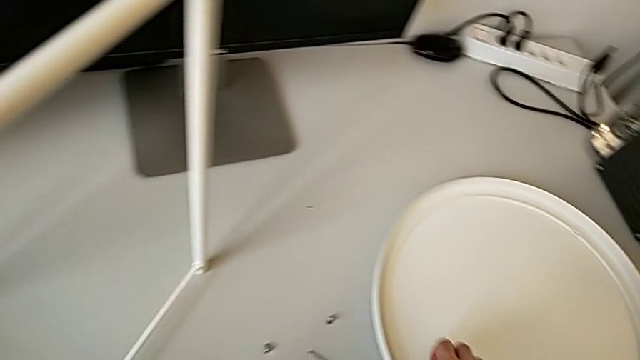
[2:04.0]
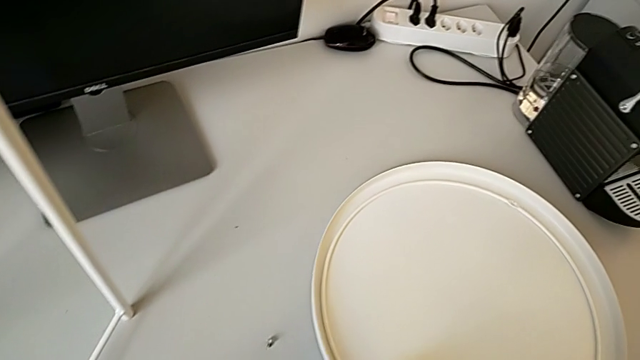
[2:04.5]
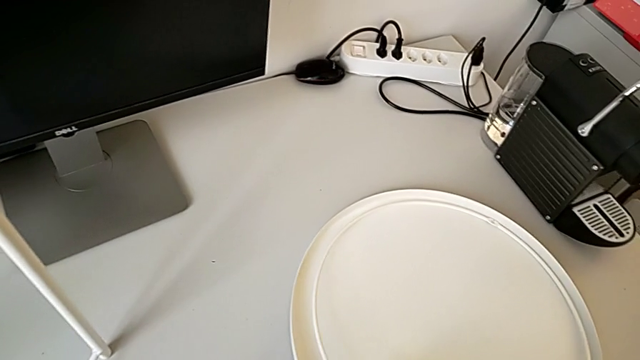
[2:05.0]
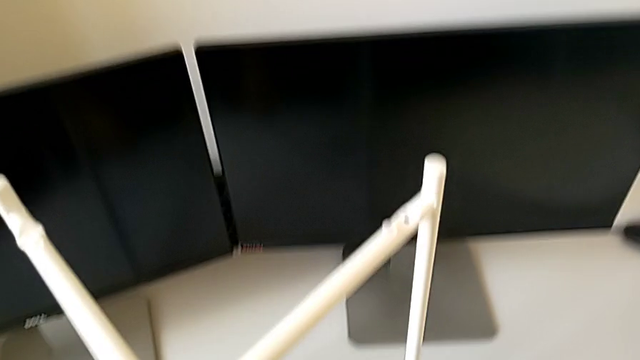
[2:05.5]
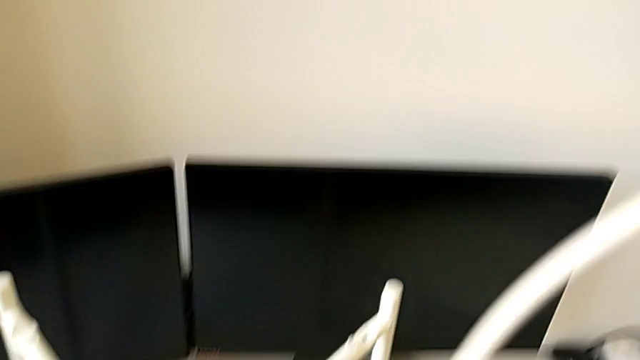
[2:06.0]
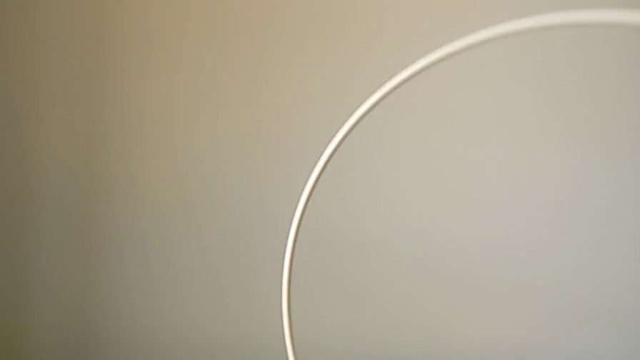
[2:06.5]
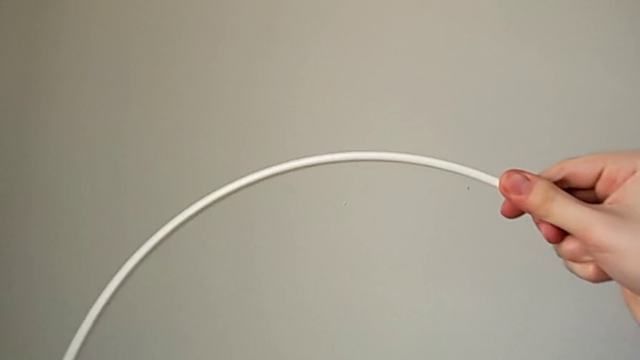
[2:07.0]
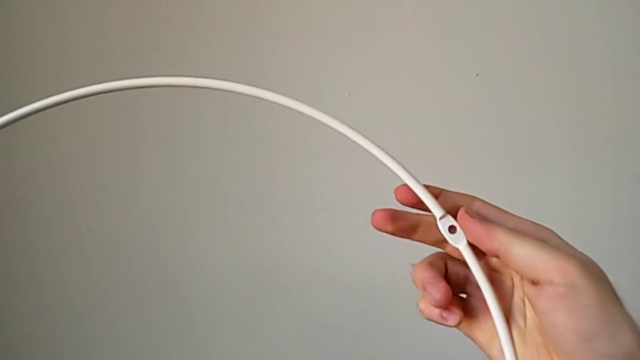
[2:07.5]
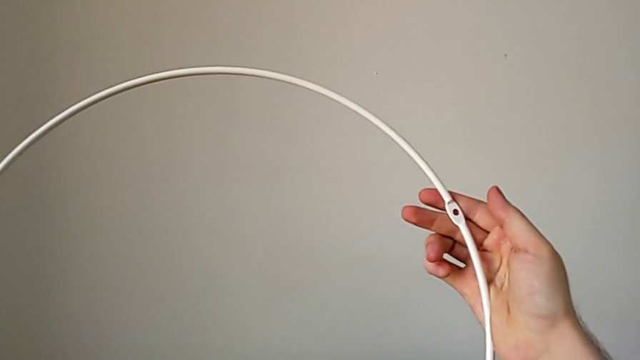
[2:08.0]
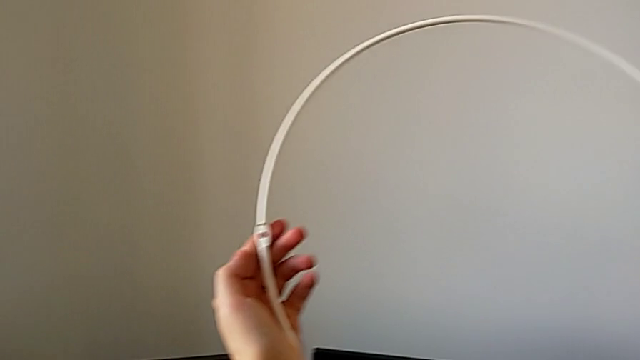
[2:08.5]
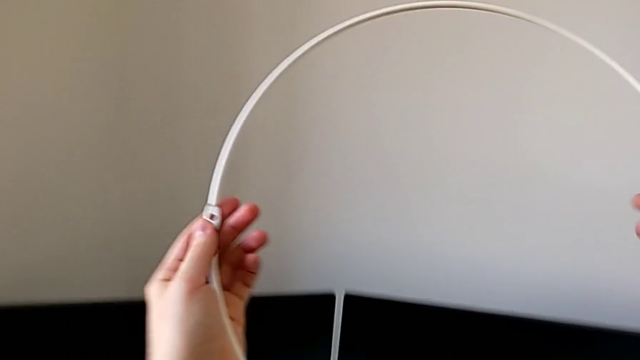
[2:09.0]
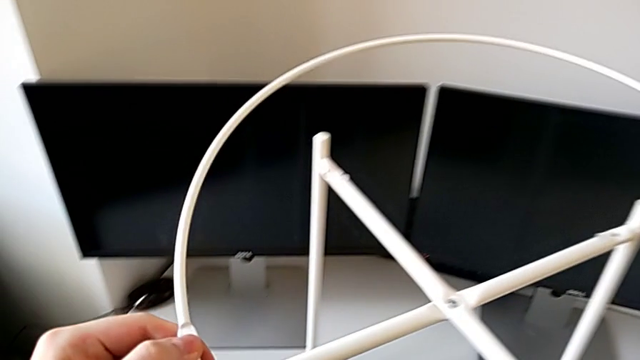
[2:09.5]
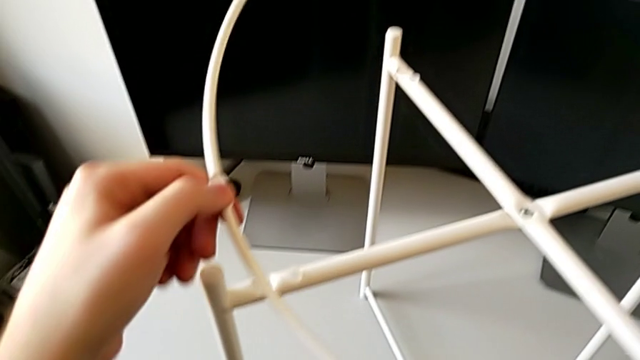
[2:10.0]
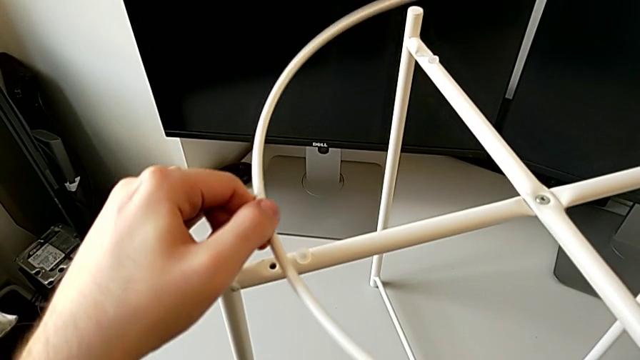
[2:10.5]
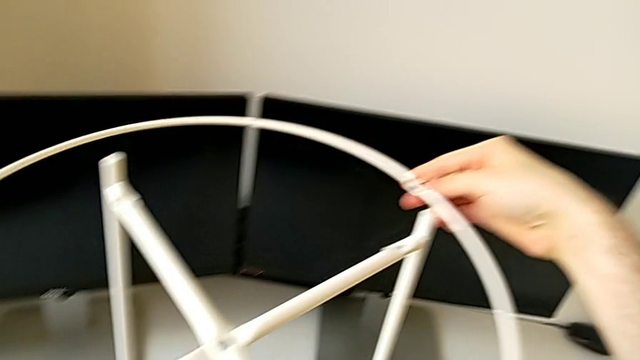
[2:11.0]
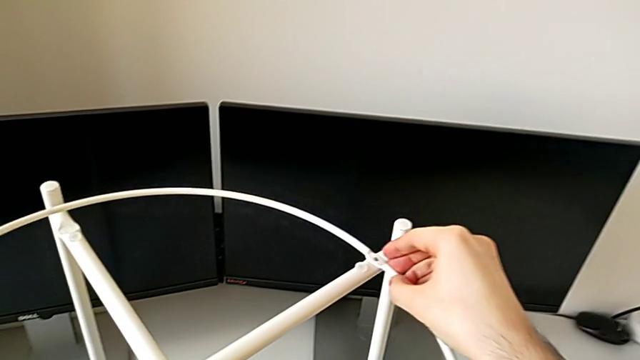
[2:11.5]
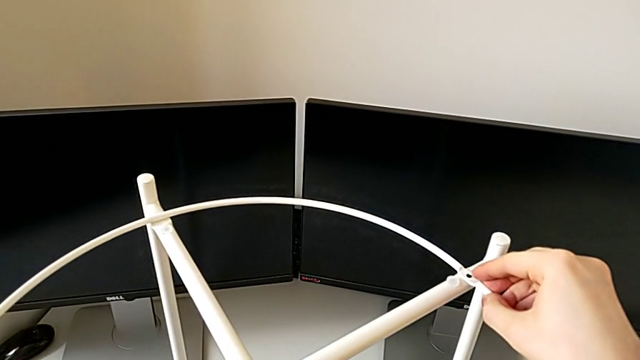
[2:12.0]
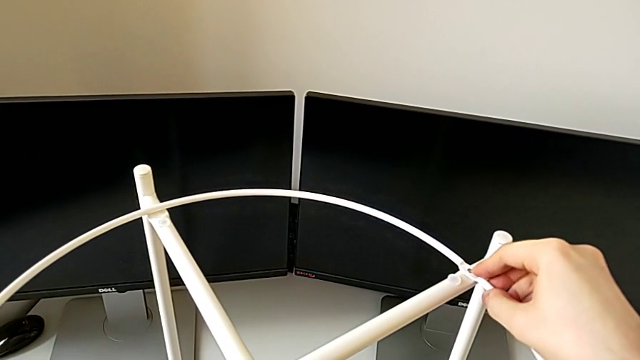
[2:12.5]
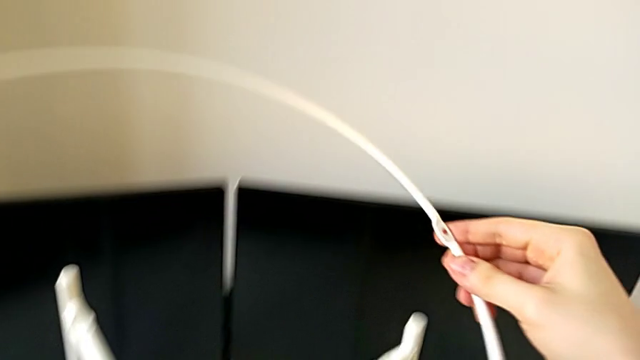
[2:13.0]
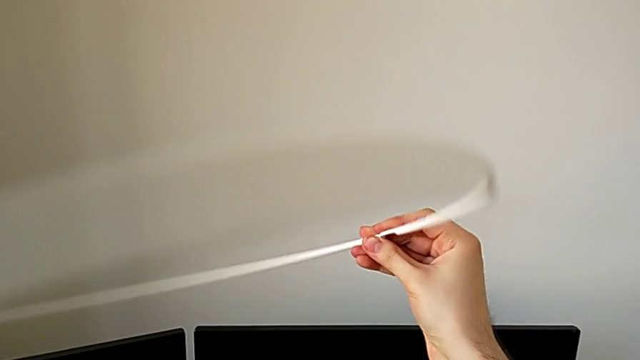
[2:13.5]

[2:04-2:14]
The camera wearer is assembling the top circle. They grab the circle, place it and rotate it.

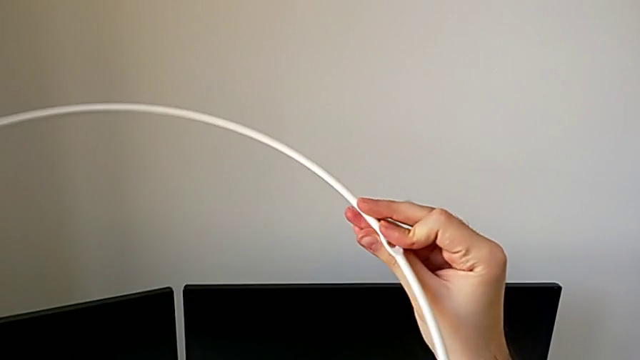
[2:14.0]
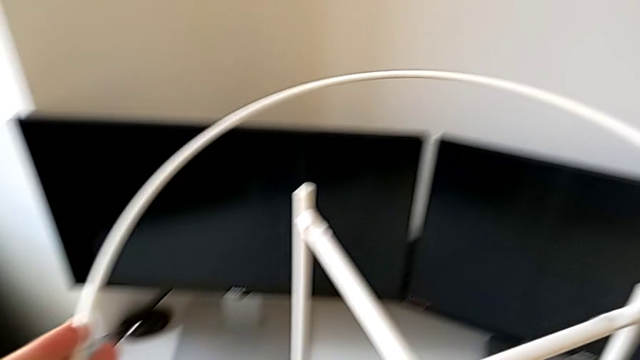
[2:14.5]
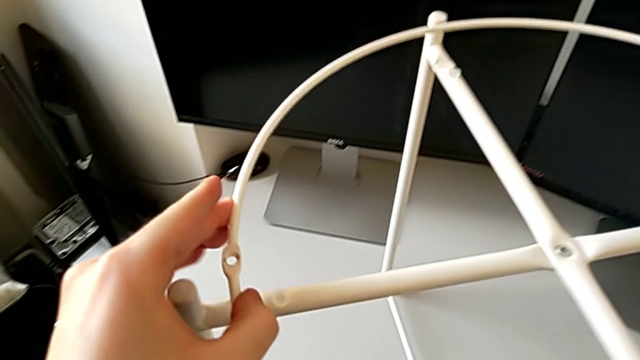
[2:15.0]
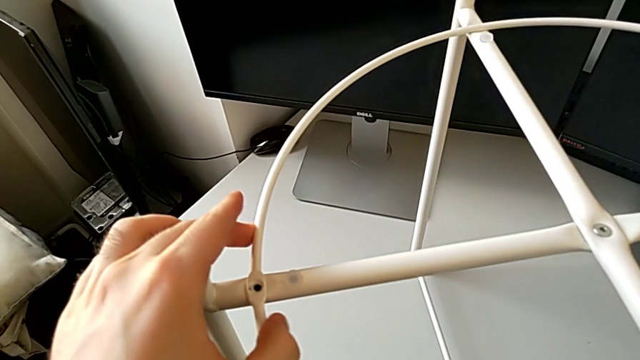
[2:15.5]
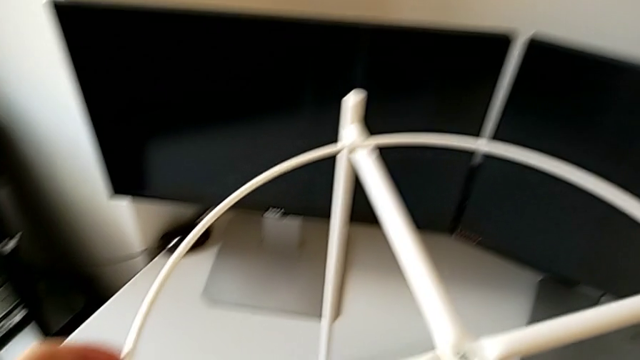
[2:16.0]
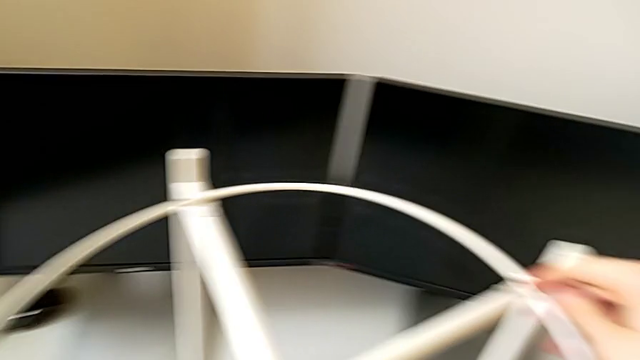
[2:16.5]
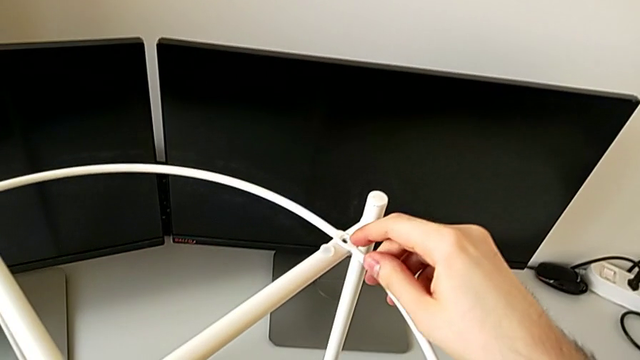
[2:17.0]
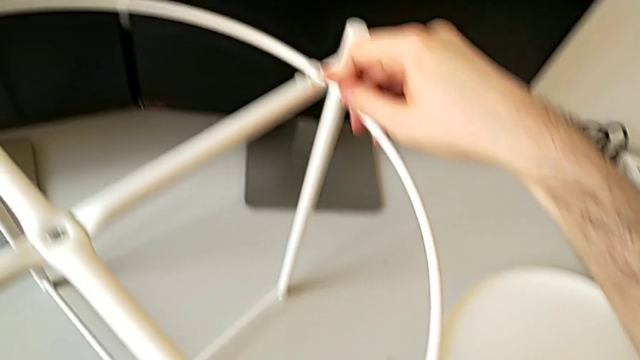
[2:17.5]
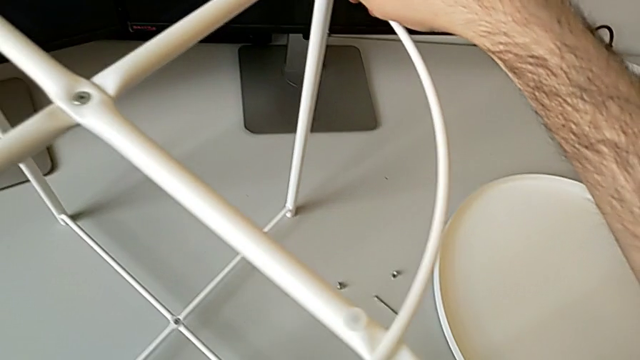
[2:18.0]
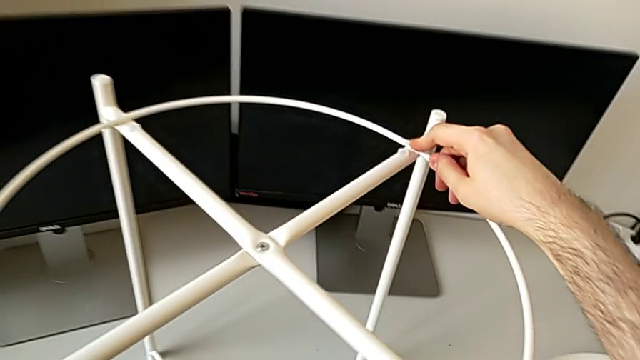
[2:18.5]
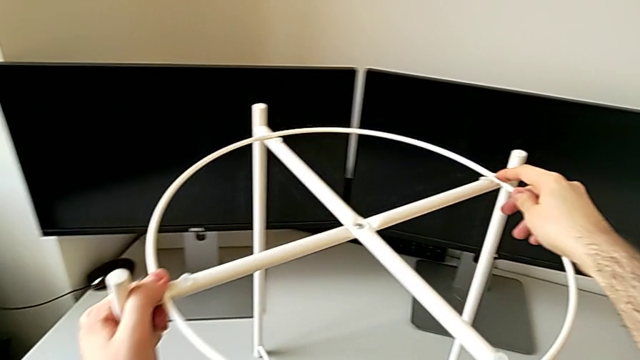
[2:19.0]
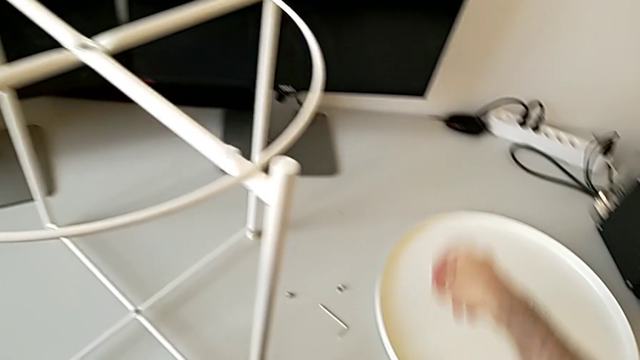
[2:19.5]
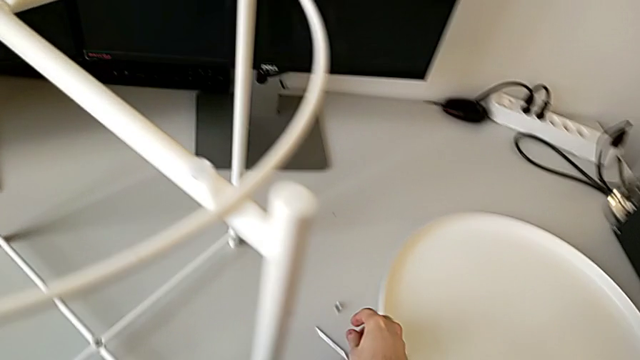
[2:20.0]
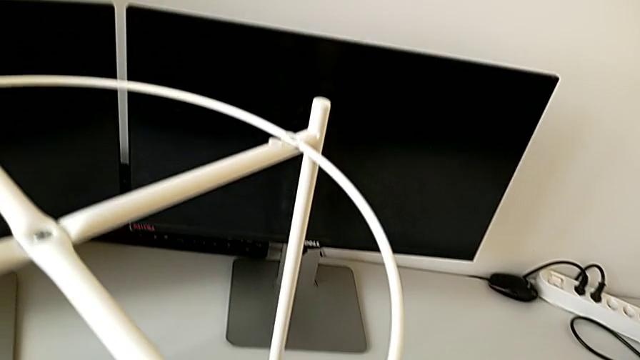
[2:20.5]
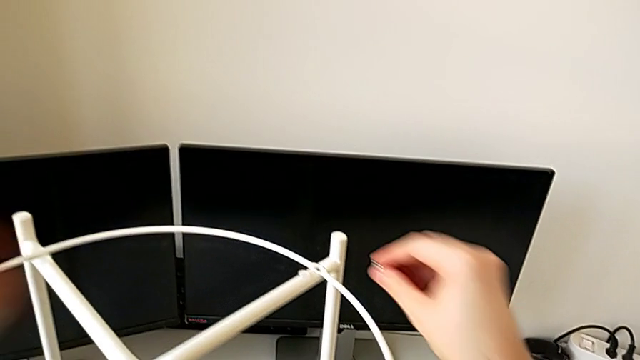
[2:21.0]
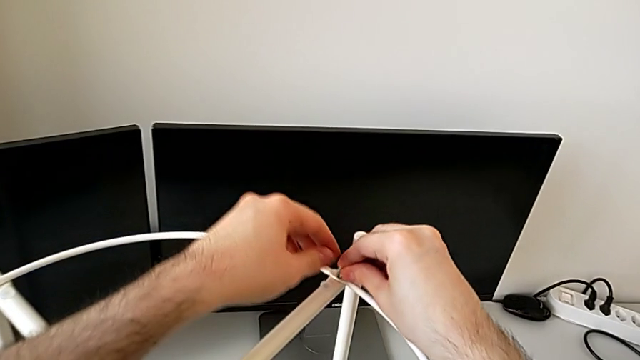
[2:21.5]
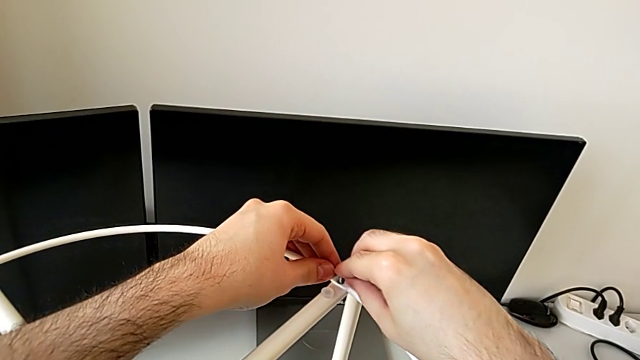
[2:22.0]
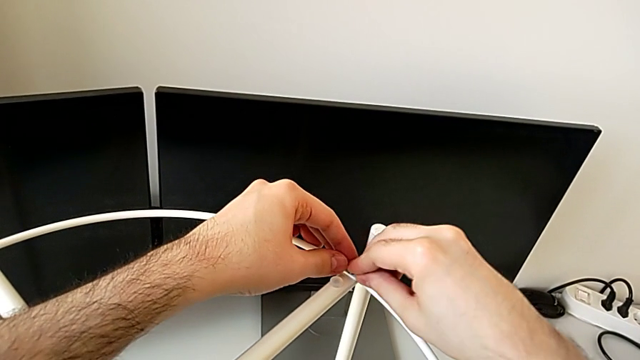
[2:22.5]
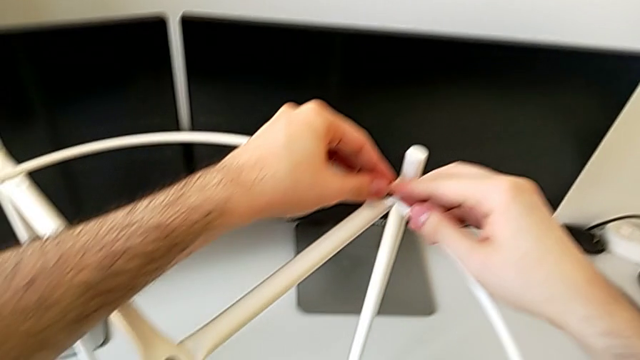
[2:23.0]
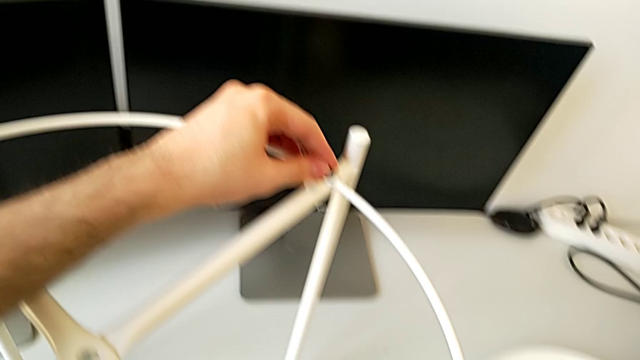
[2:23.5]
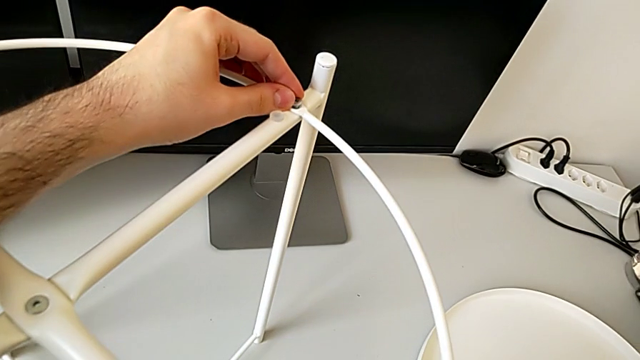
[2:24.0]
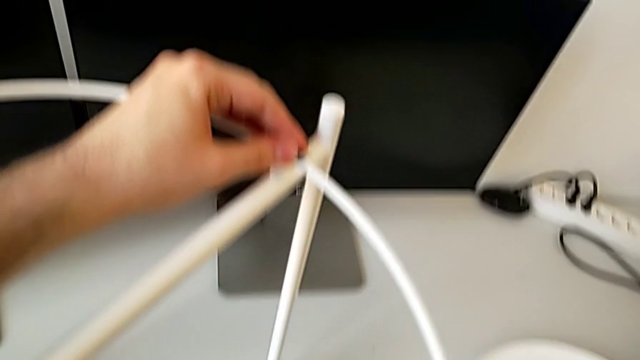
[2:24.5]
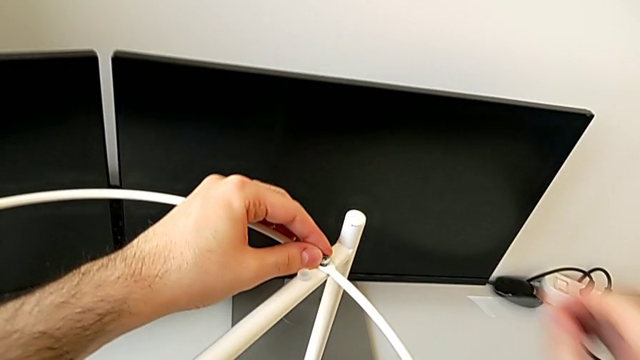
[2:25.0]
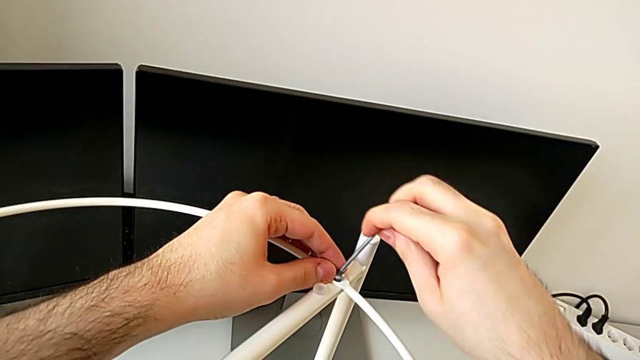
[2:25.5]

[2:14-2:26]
The camera wearer is assembling the top circle. They place the circle, approach the hex socket head and insert it.
